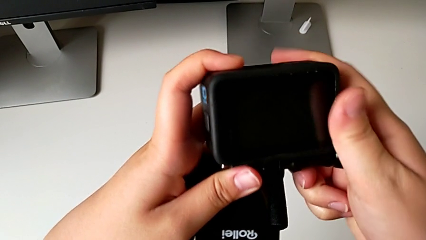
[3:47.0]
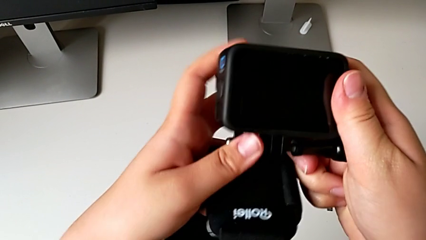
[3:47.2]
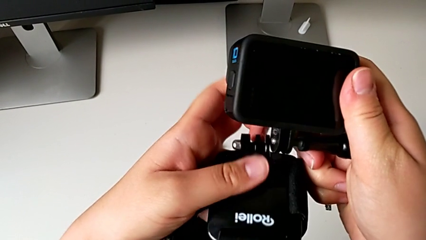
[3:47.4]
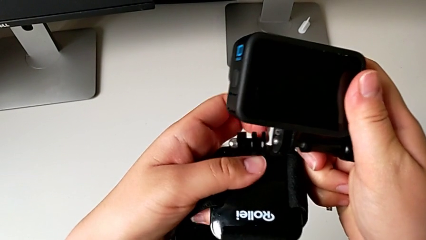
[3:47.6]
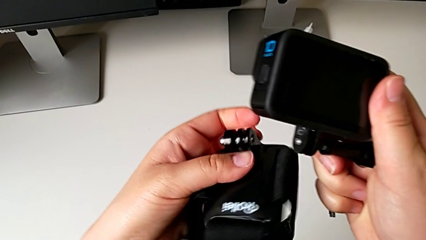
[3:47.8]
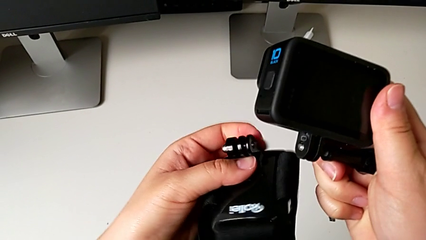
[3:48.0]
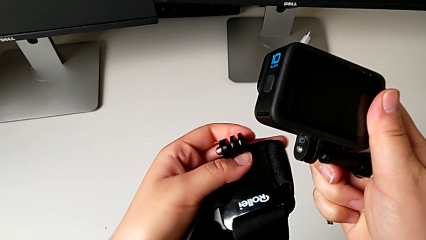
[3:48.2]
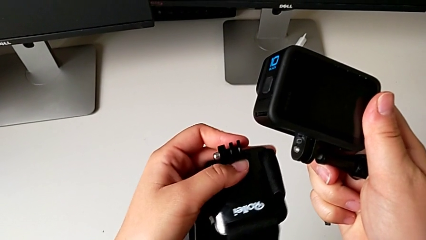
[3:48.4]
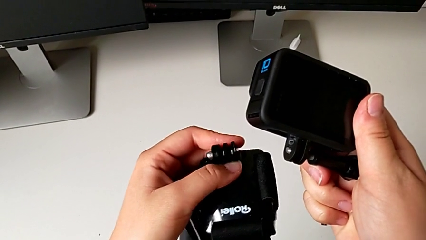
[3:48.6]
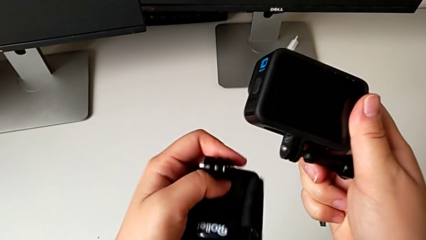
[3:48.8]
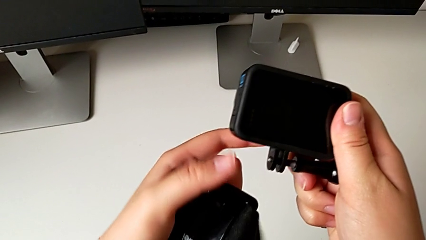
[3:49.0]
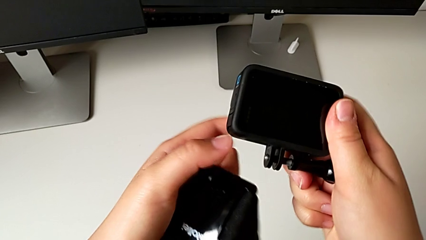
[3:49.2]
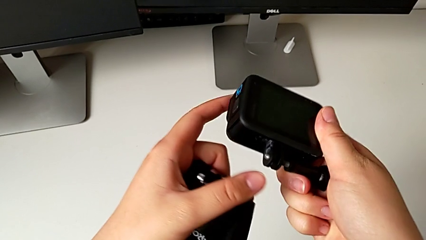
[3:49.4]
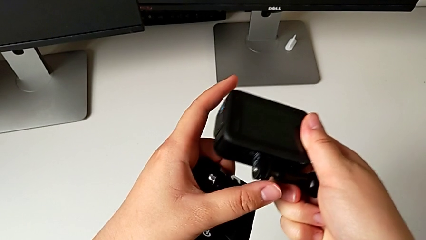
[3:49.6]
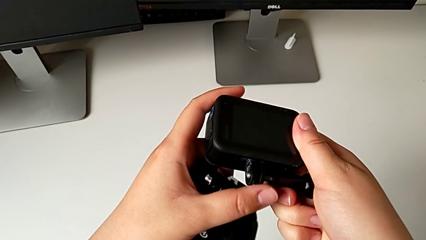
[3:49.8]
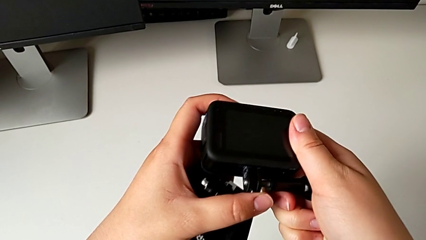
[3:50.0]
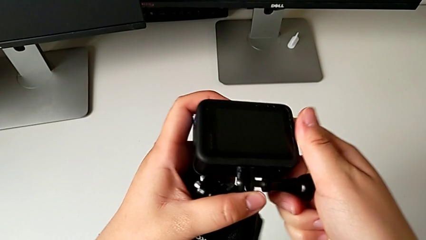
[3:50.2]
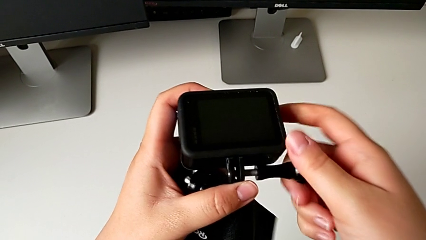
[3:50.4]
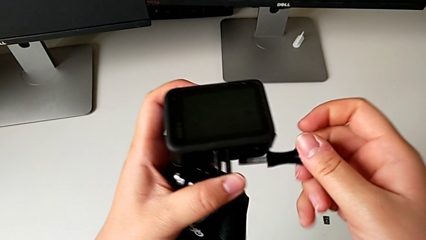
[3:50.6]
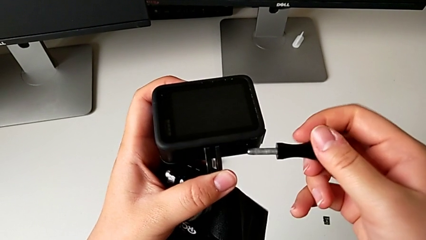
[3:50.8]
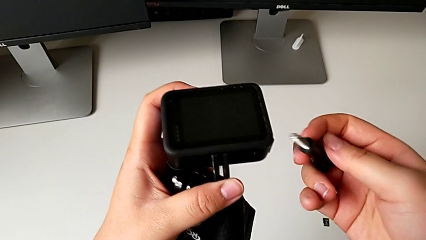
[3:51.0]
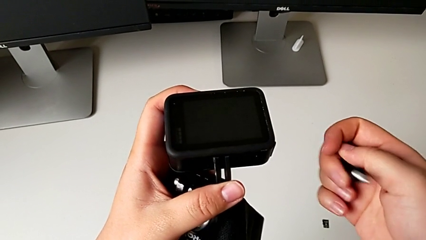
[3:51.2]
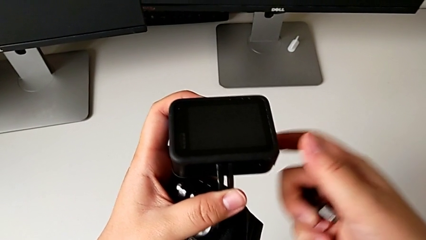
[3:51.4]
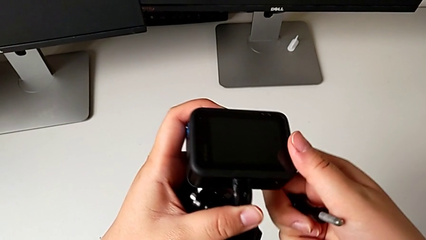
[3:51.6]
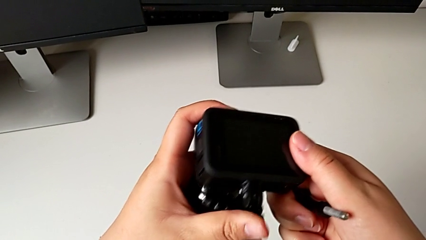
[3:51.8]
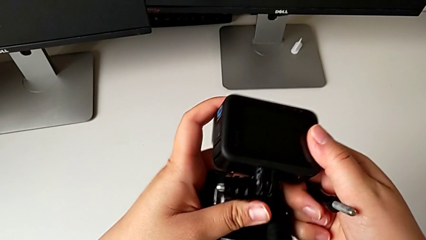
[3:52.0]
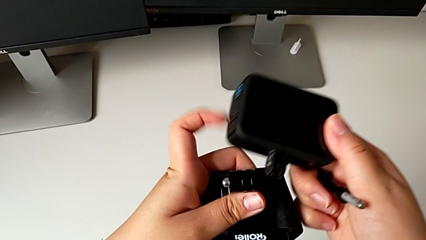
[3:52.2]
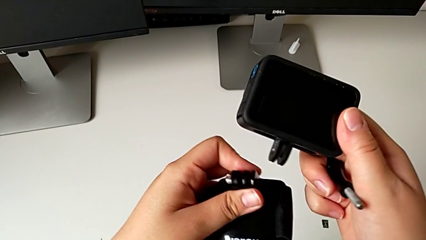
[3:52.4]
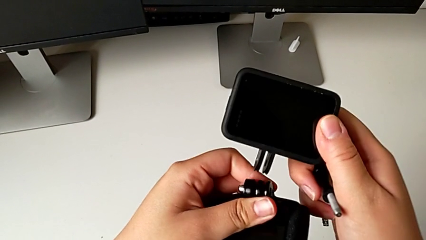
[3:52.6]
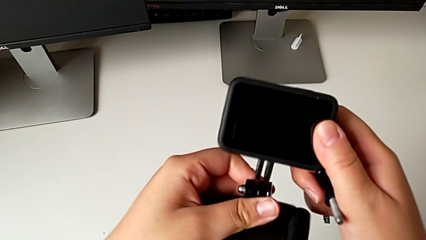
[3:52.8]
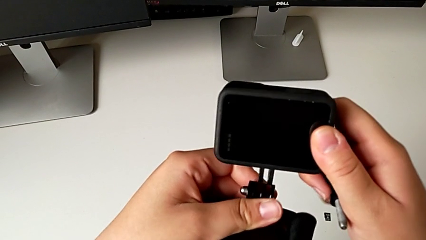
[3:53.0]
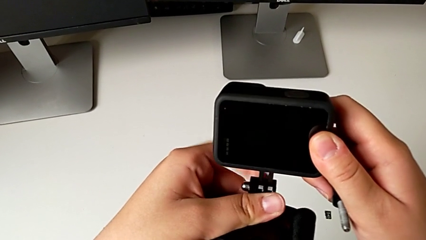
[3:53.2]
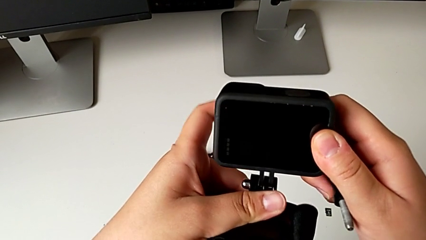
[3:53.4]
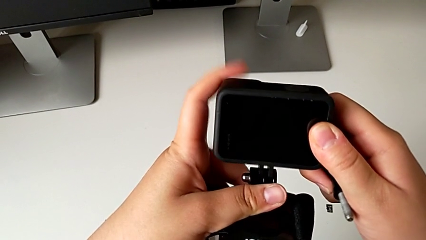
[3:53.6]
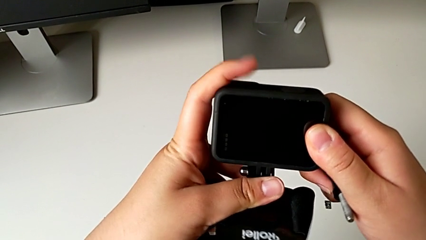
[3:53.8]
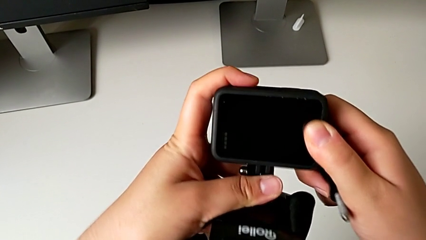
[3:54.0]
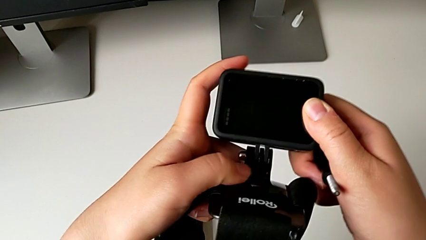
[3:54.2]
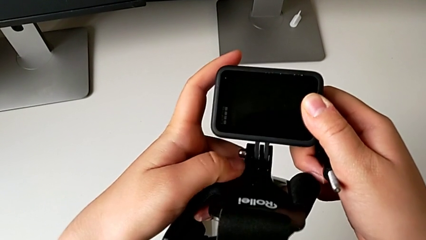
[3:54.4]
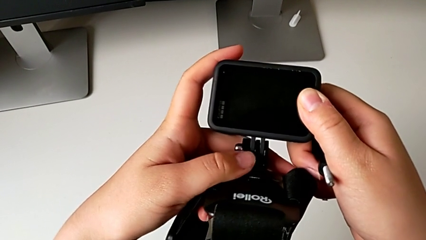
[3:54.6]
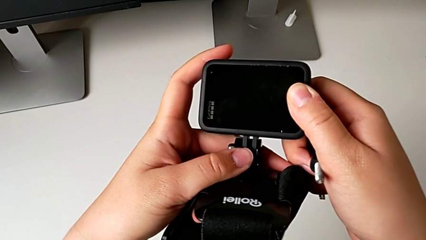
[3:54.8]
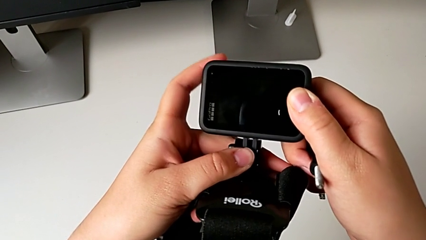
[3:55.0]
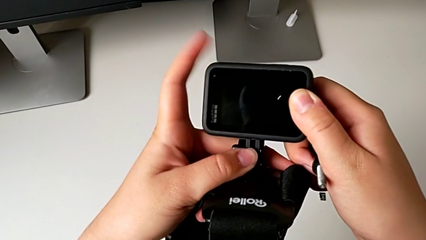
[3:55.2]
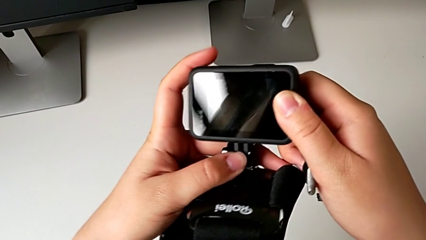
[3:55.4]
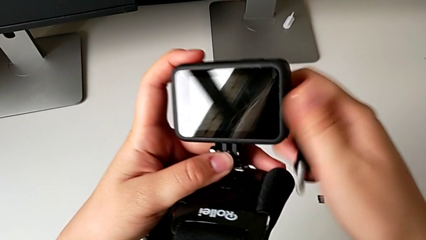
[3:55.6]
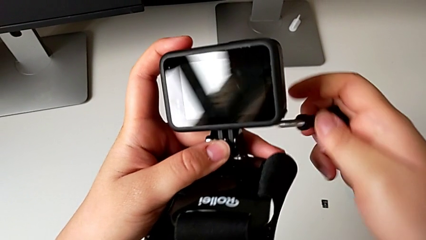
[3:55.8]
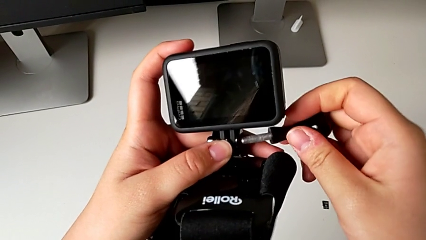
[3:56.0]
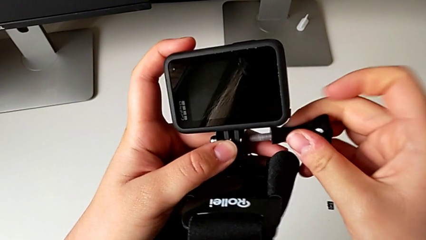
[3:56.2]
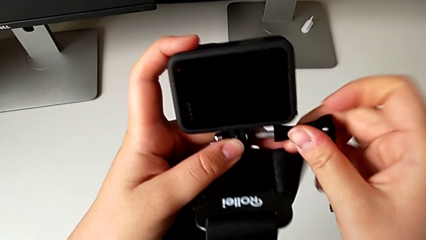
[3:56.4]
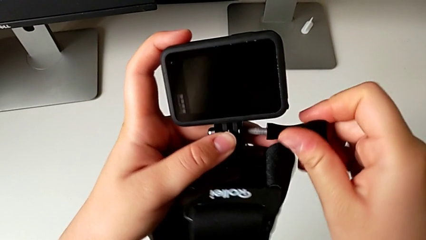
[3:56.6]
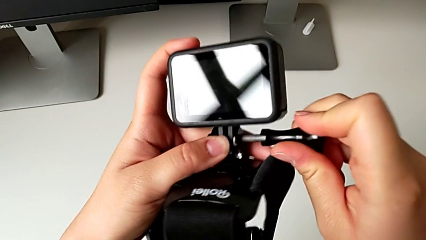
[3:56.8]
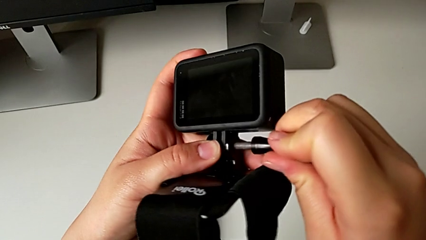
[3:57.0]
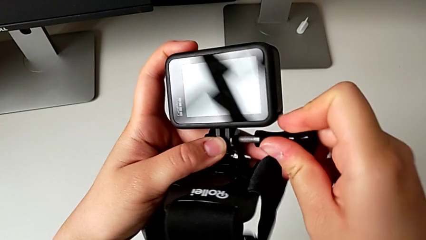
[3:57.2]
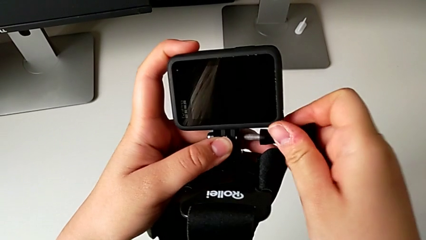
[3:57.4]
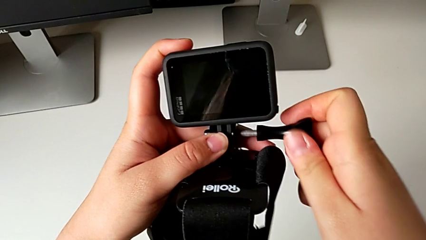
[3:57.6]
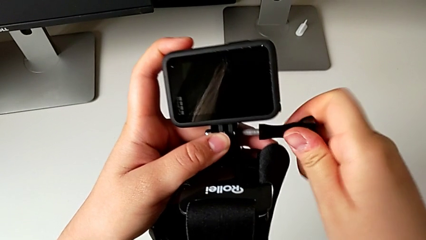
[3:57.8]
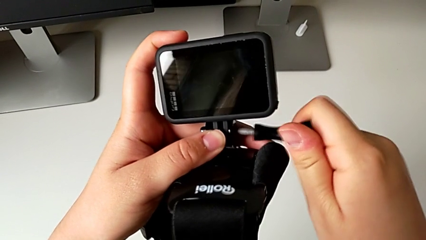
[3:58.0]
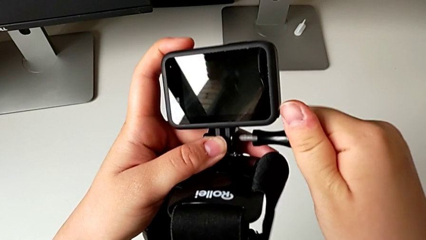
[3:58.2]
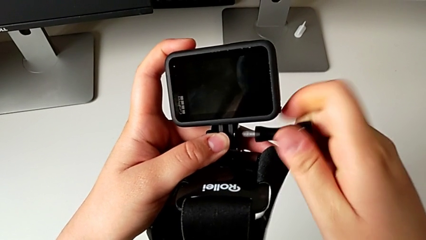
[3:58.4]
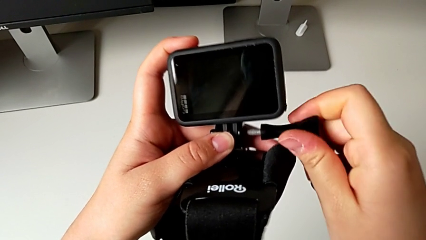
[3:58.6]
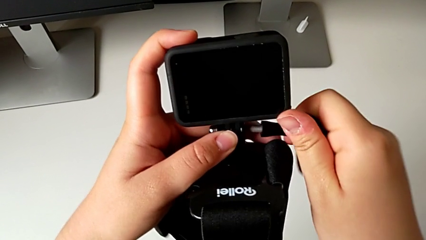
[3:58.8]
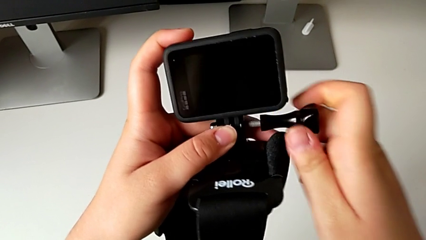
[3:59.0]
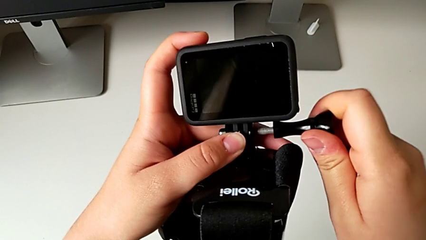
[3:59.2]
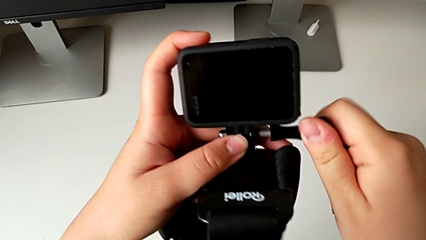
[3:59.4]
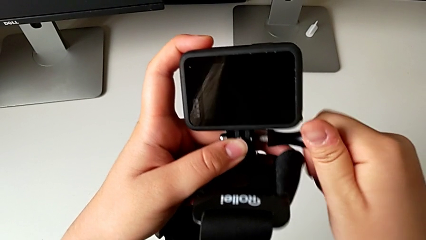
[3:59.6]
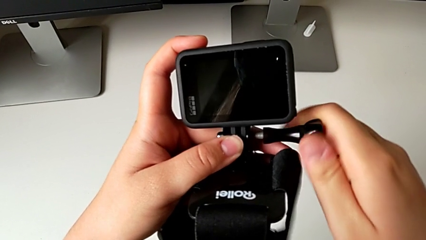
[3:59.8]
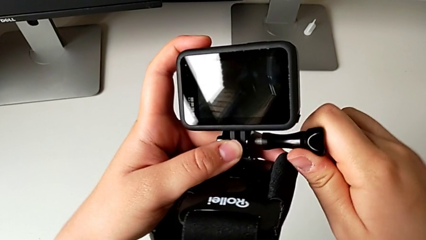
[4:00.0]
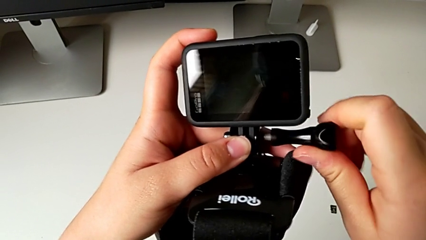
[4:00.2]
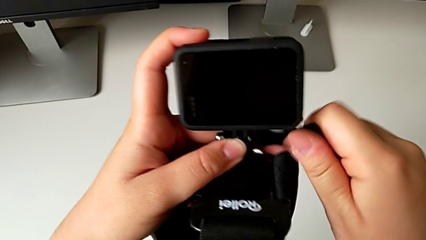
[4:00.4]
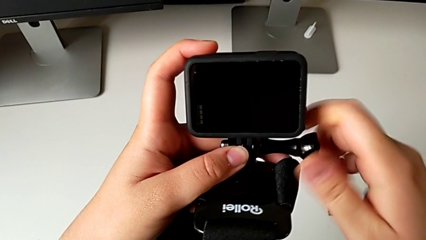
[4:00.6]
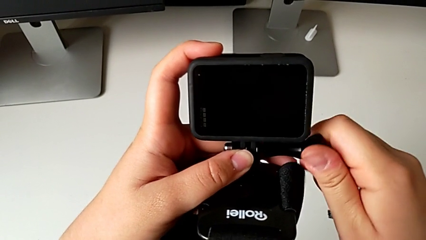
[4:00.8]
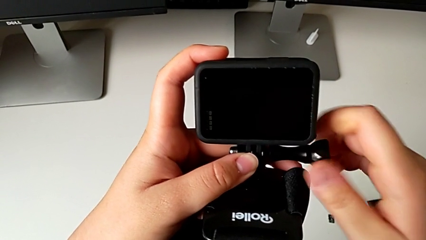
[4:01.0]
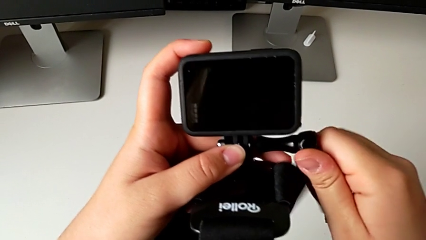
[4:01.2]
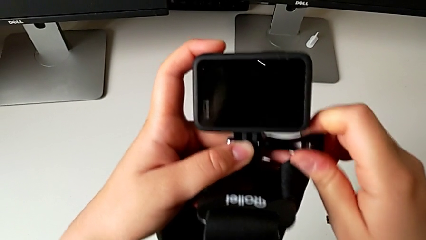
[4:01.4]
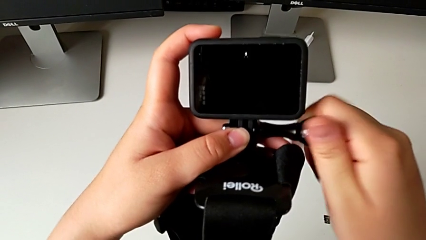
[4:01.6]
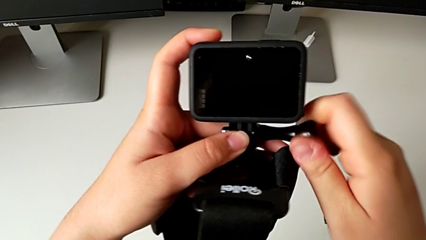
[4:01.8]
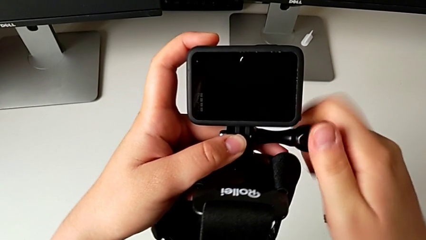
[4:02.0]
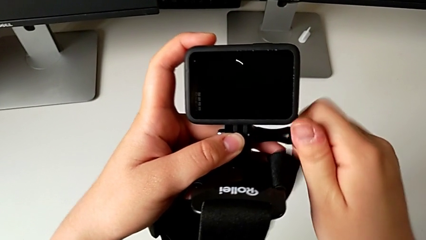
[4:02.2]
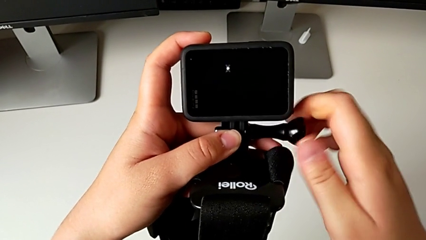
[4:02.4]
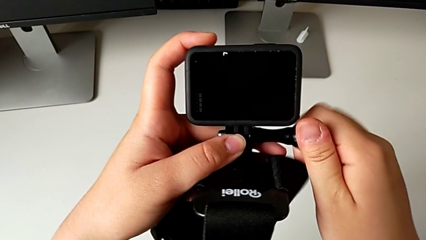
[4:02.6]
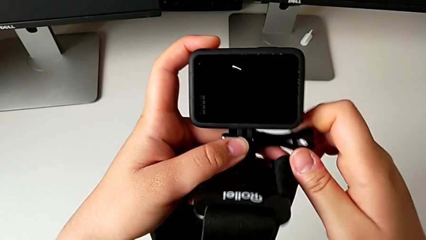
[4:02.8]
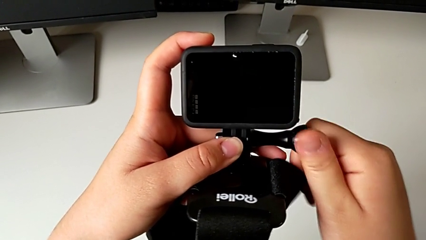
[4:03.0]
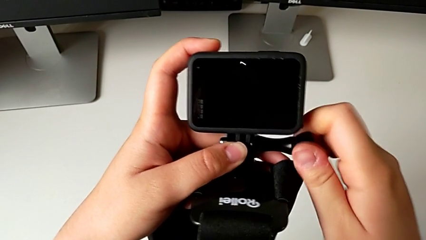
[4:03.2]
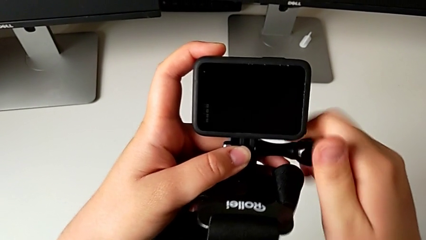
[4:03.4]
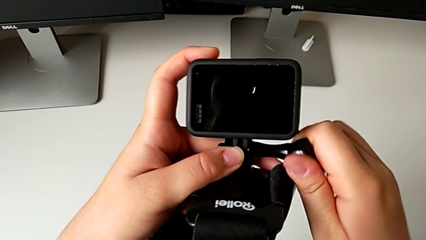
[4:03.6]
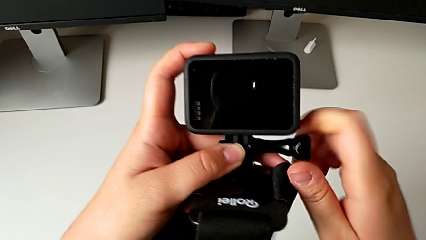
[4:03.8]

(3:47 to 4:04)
The camera wearer is mounting the GoPro into the strap designed for it. They wrongly align the mounting peg, withdraw the screw, align the mounting peg and begin to screw the screw.
